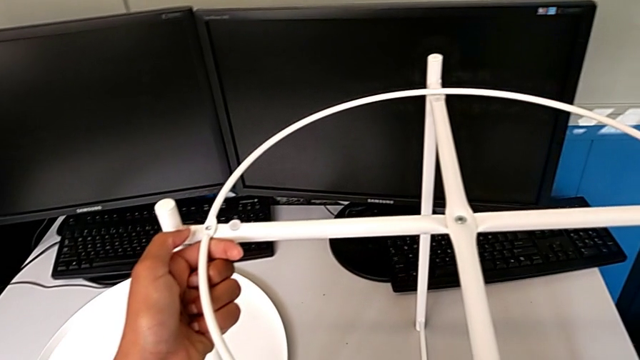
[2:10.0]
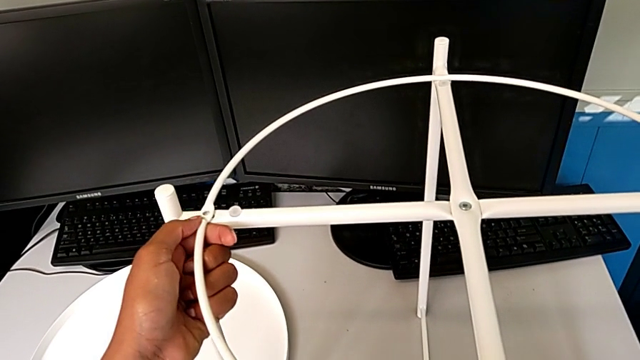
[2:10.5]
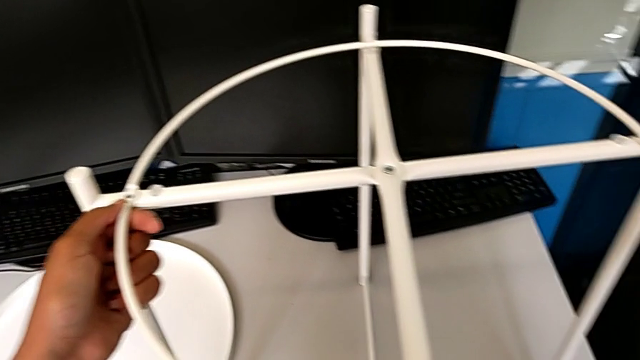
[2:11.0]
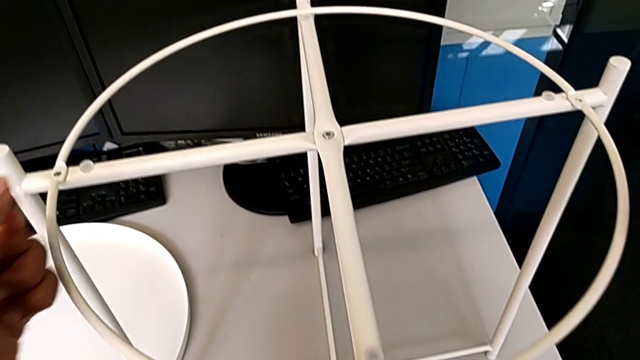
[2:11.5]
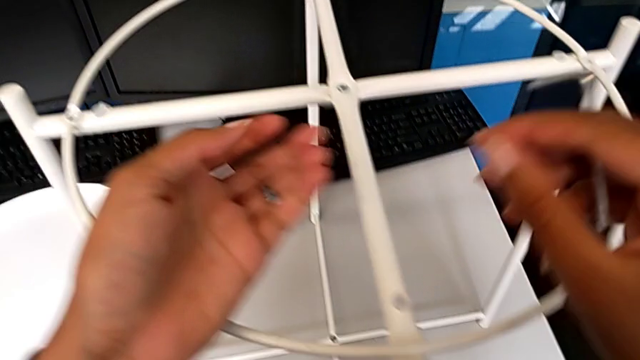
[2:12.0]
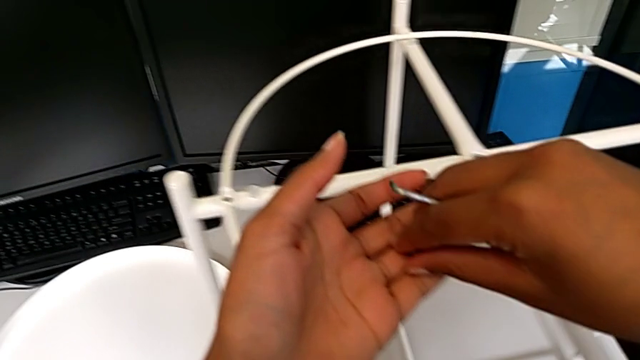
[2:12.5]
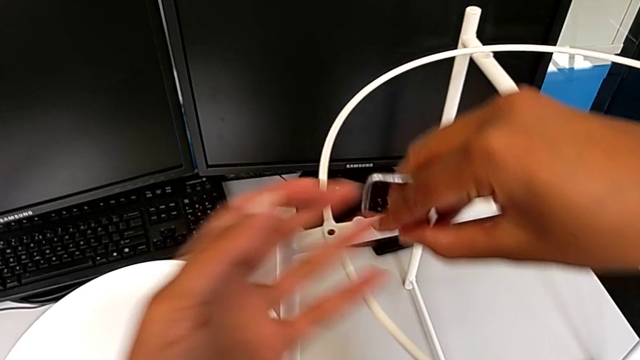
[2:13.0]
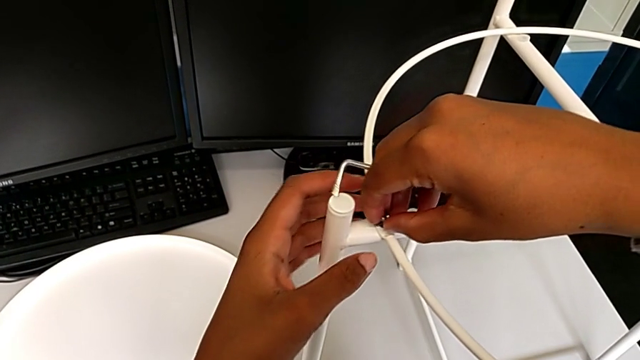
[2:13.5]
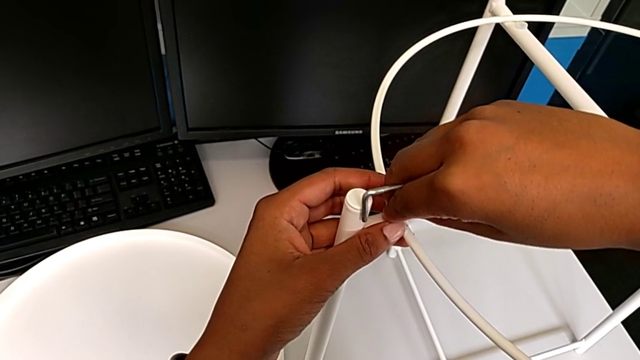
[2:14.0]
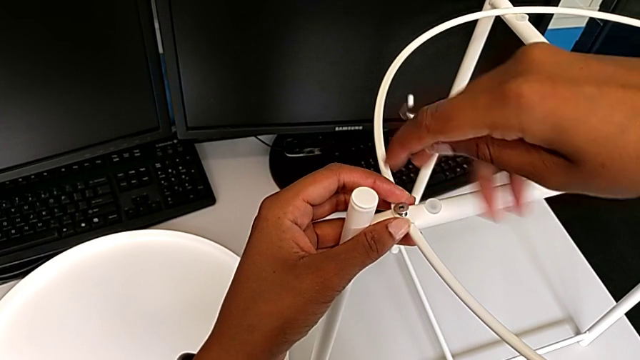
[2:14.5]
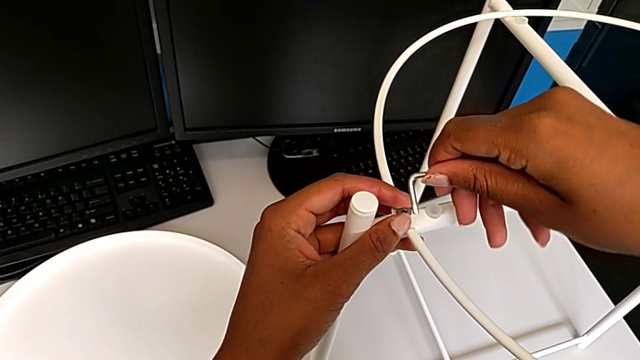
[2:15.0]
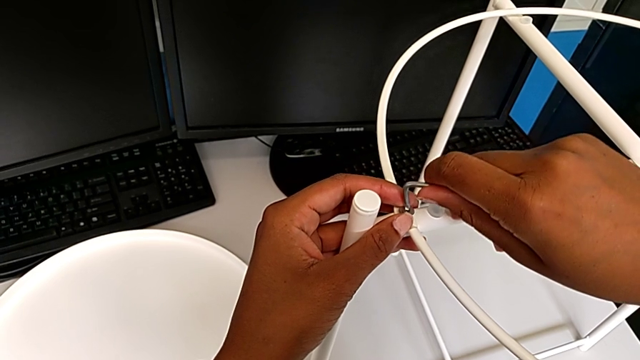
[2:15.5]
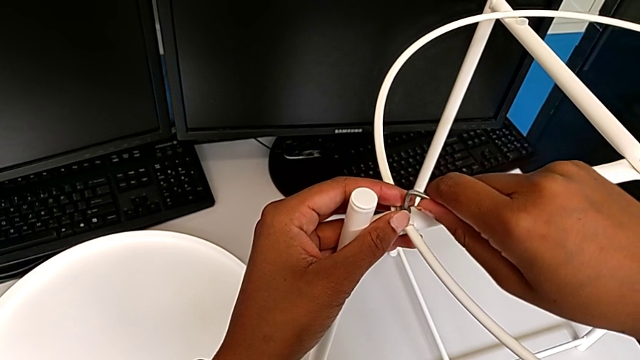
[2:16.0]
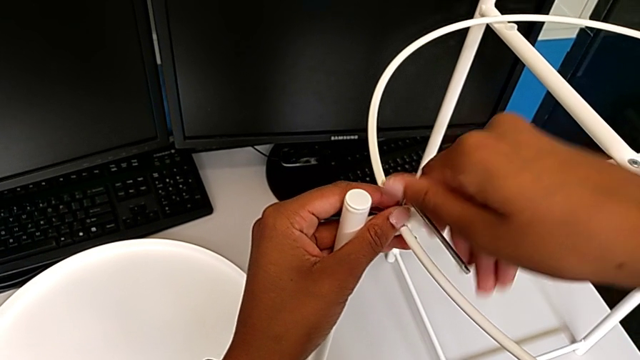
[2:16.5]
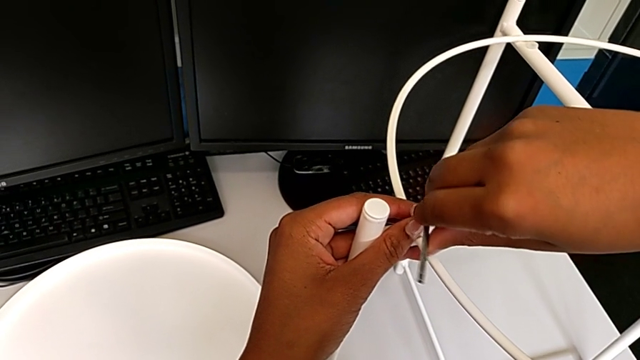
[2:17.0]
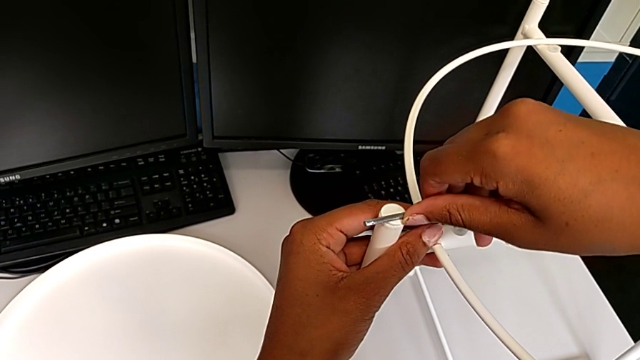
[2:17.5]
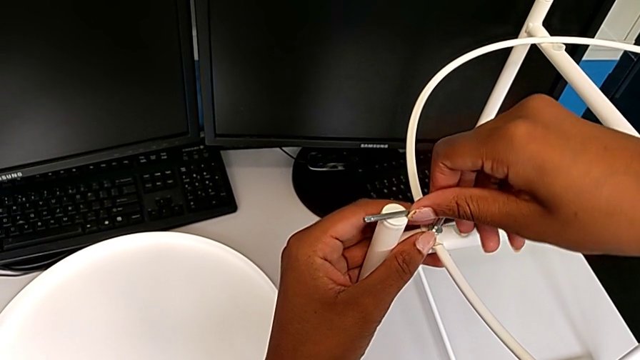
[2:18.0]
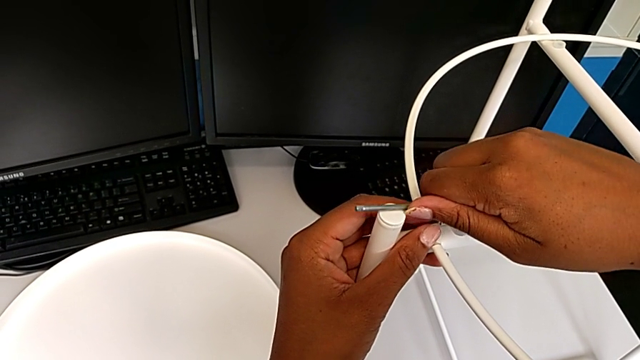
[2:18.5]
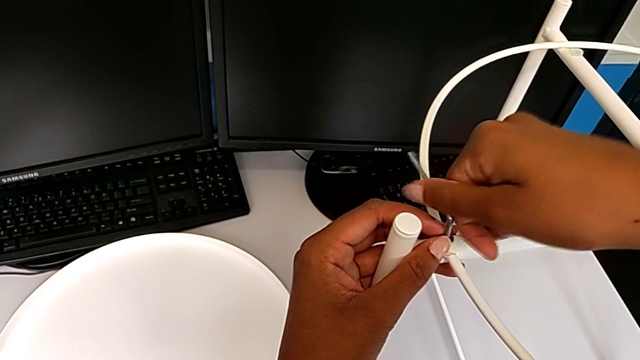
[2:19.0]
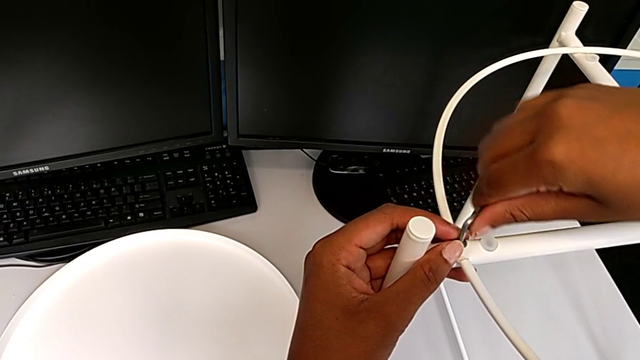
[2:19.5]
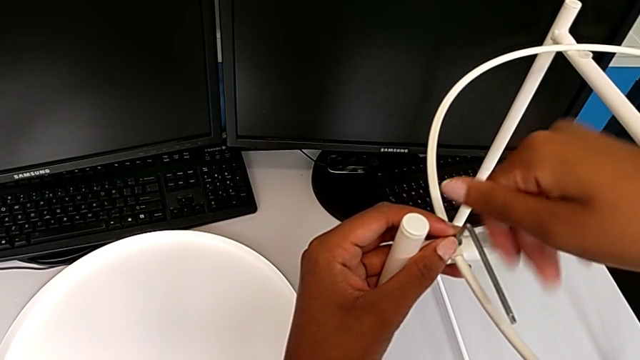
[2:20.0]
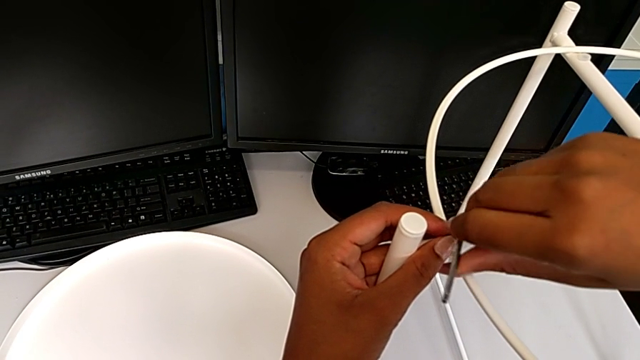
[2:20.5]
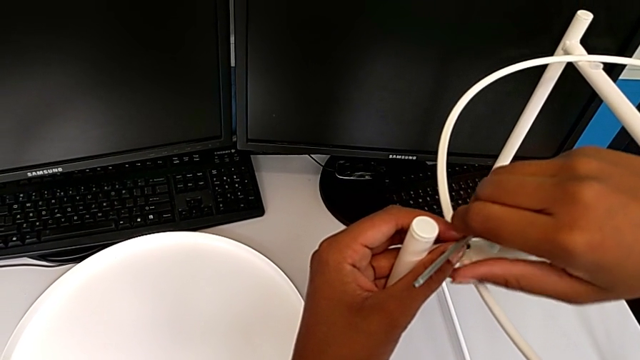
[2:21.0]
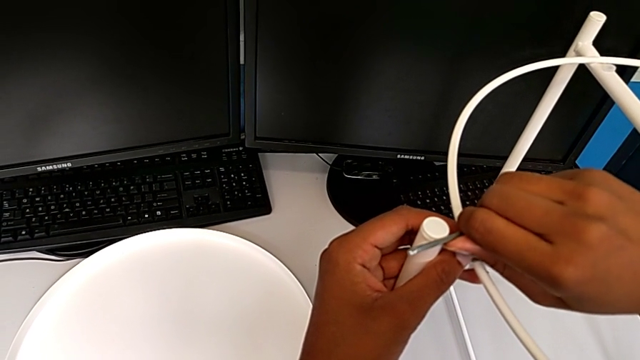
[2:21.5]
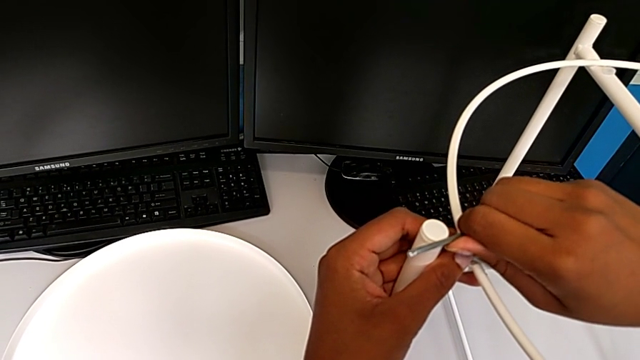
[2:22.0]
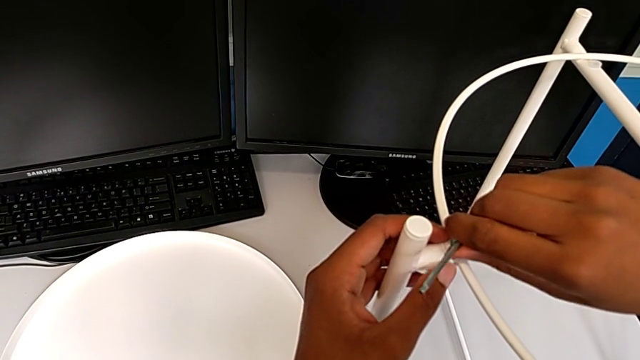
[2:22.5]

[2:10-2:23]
The camera wearer is assembling the screw into the circle and the legs. They align the circle, grab the hex socket head, insert it, insert the Allen wrench and screw the hex socket head.

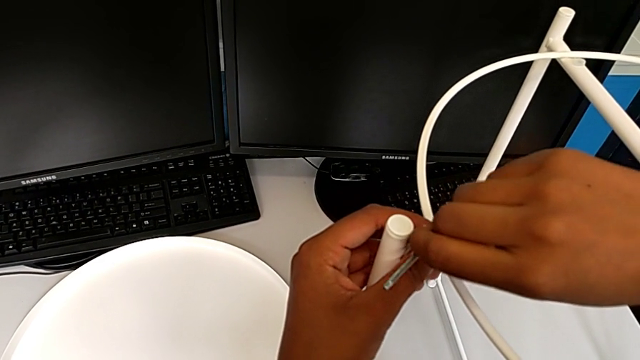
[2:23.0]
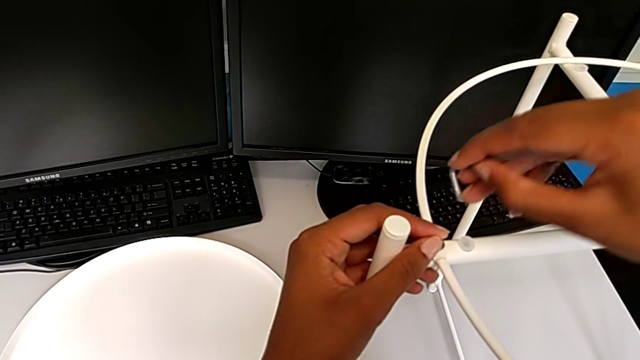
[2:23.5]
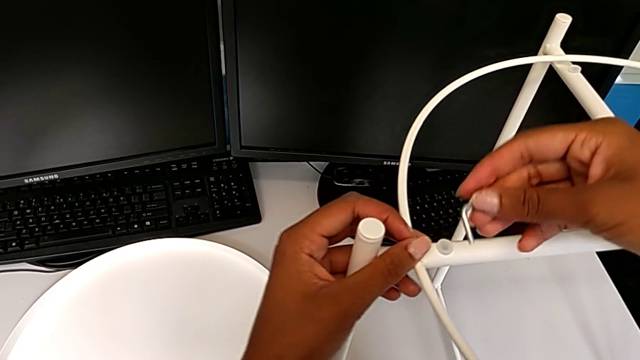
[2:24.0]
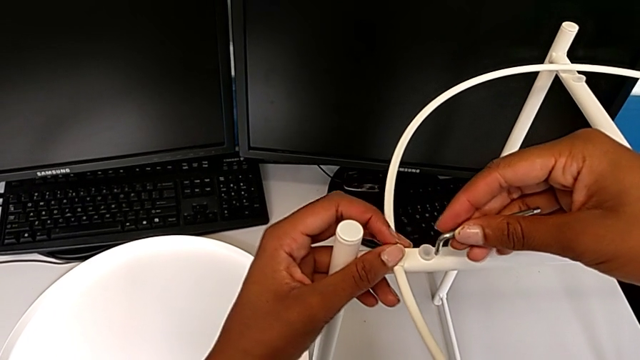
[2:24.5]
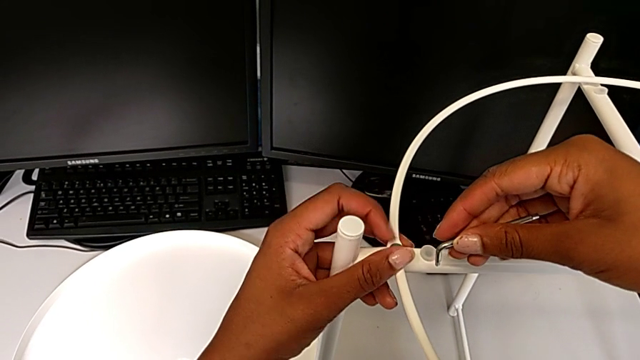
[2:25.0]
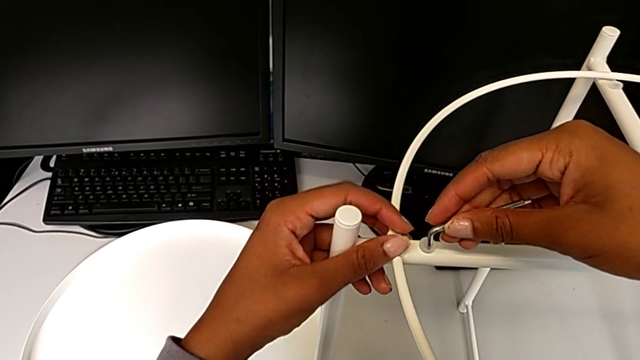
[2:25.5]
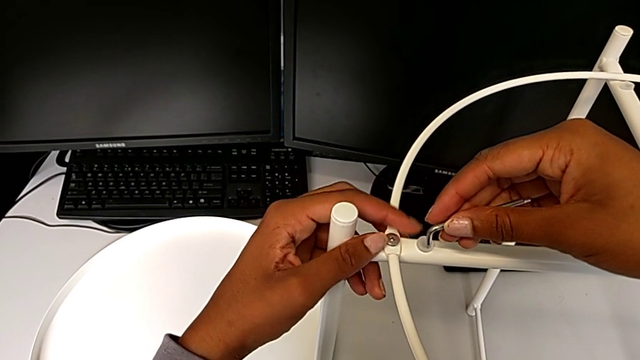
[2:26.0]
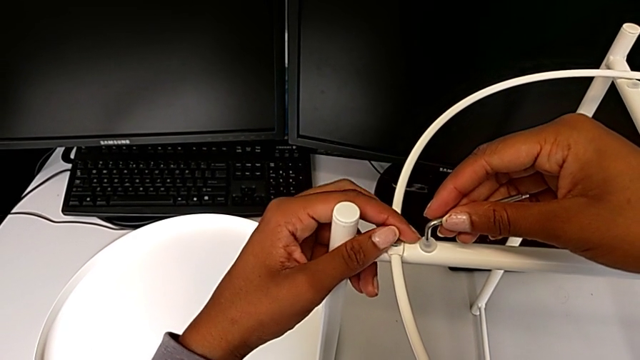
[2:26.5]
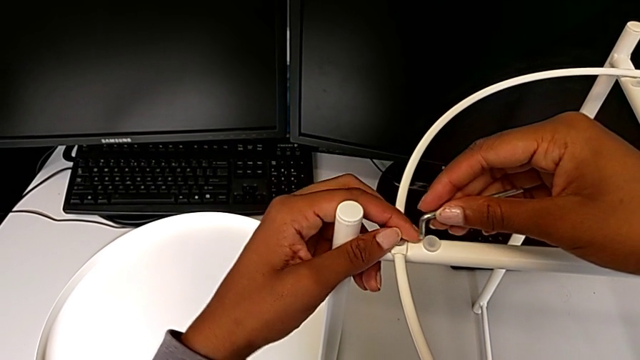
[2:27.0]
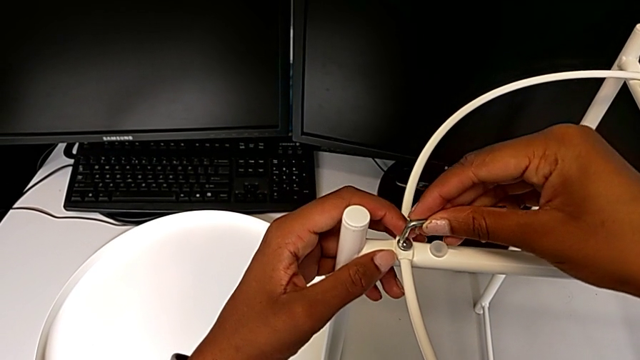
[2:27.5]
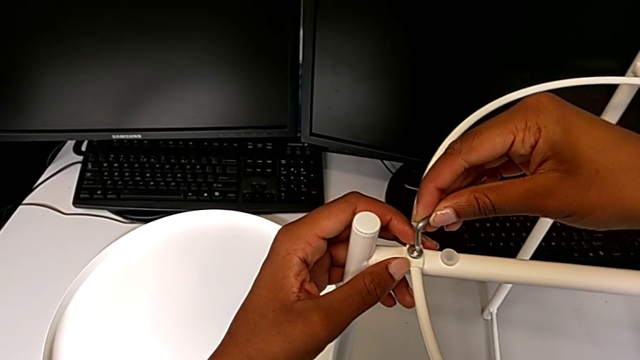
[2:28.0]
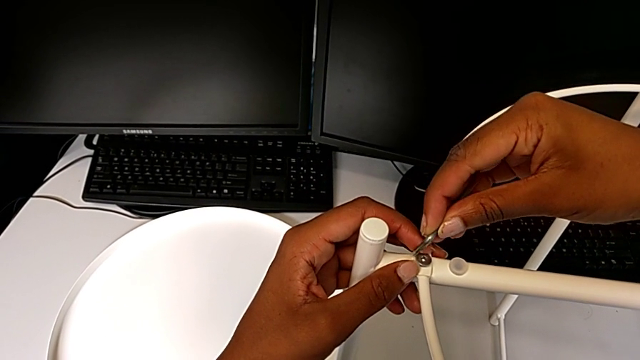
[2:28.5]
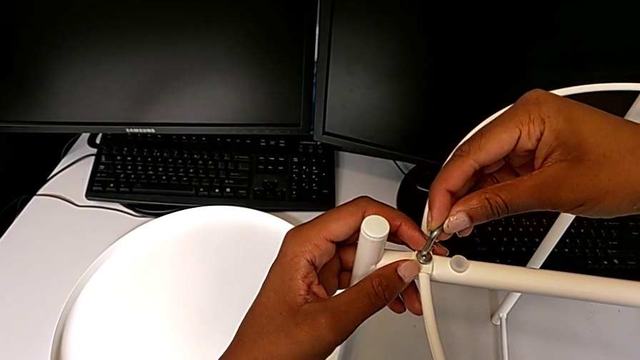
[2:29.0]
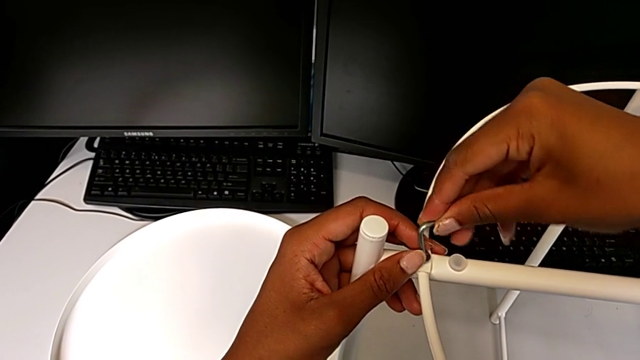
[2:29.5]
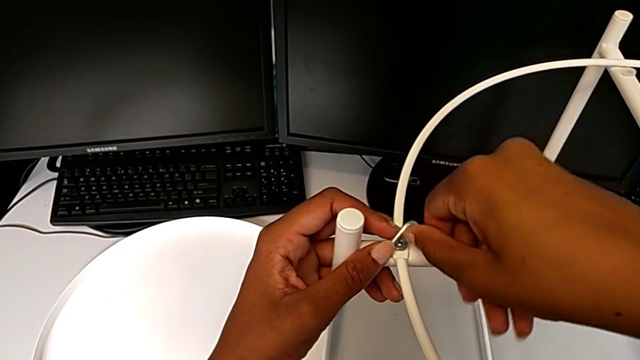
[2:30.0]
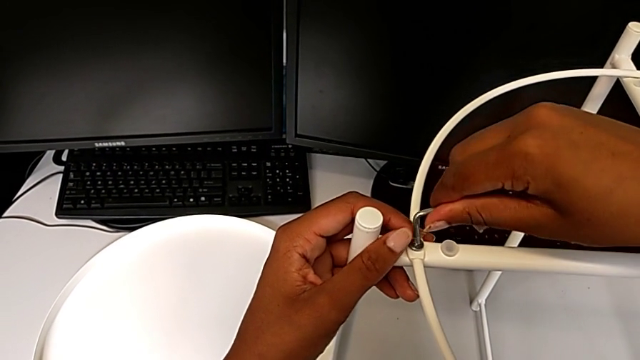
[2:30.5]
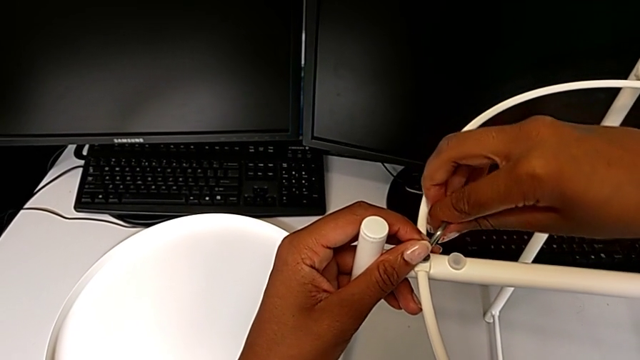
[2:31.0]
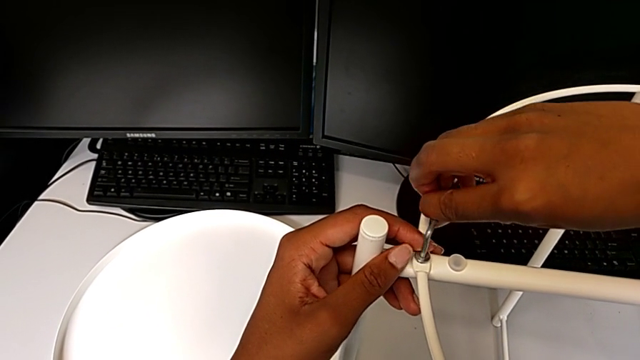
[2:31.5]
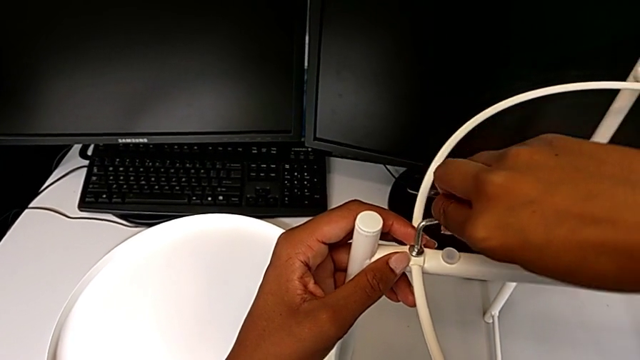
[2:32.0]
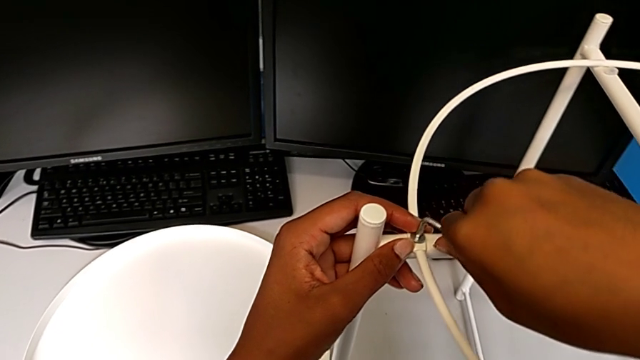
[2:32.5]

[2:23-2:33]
The camera wearer is assembling the screw into the circle and the legs. They withdraw the Allen wrench, screw the hex socket head, insert it and begin to screw it.
